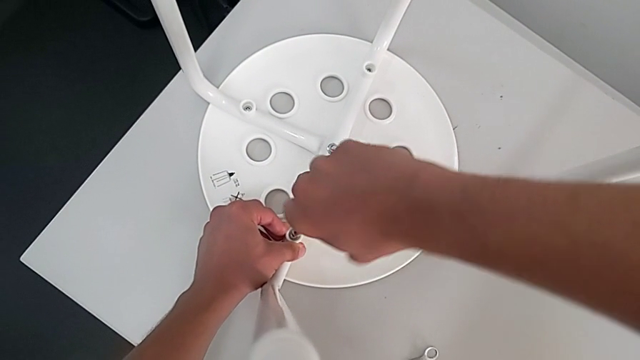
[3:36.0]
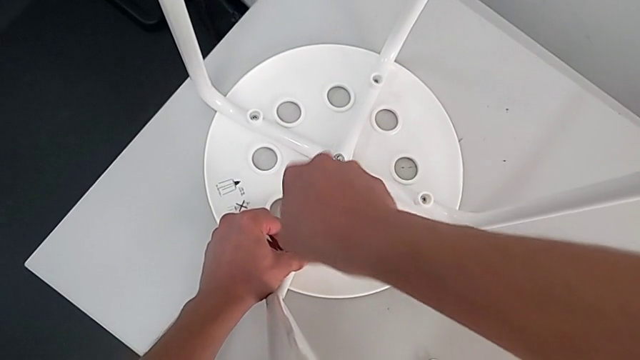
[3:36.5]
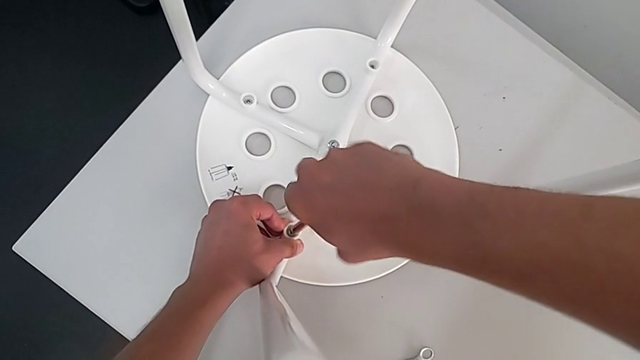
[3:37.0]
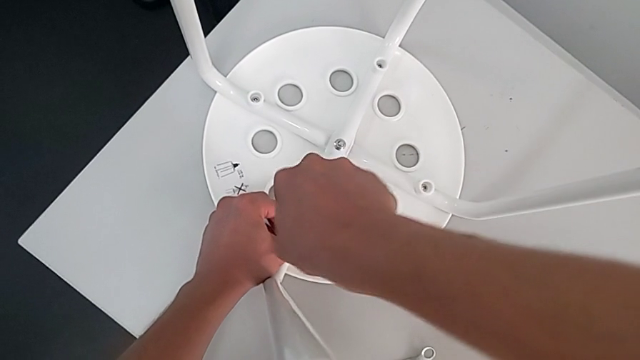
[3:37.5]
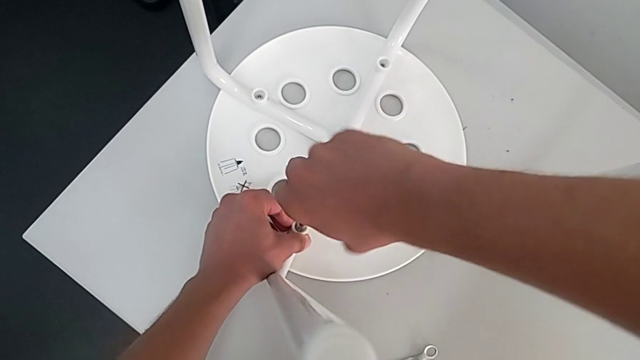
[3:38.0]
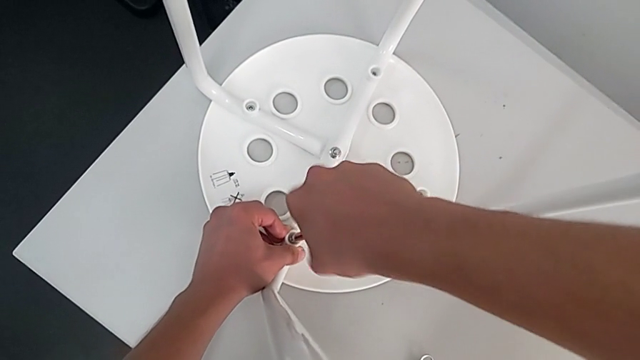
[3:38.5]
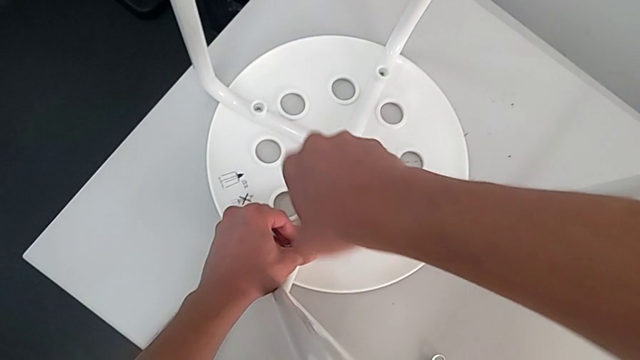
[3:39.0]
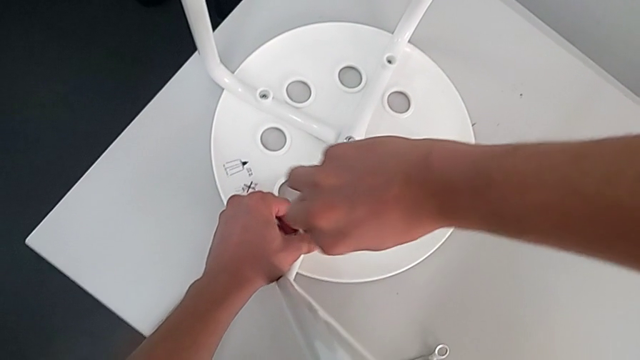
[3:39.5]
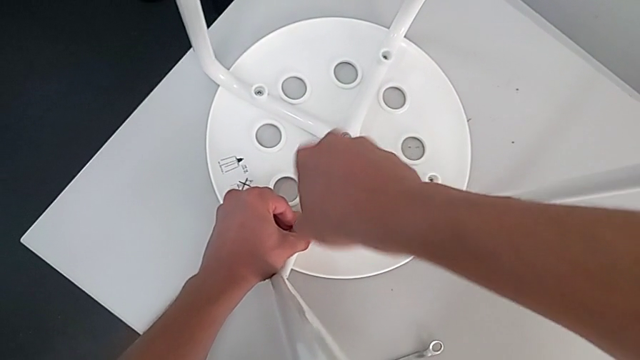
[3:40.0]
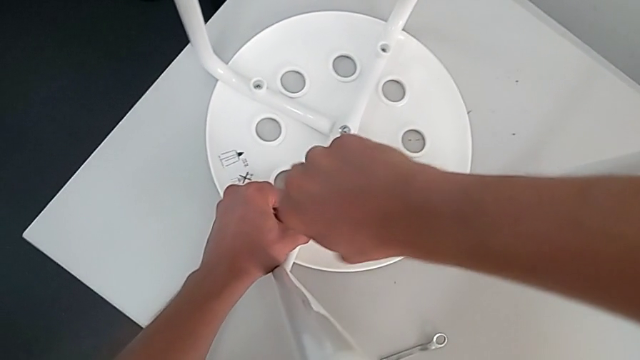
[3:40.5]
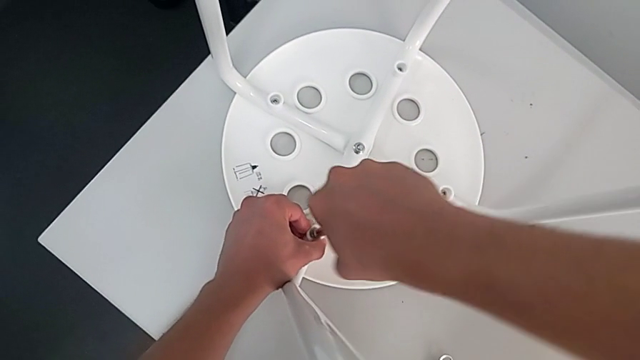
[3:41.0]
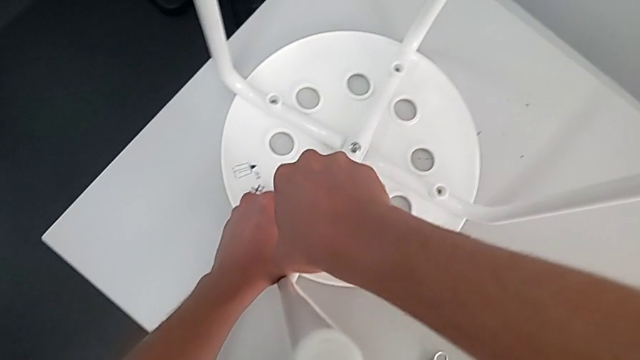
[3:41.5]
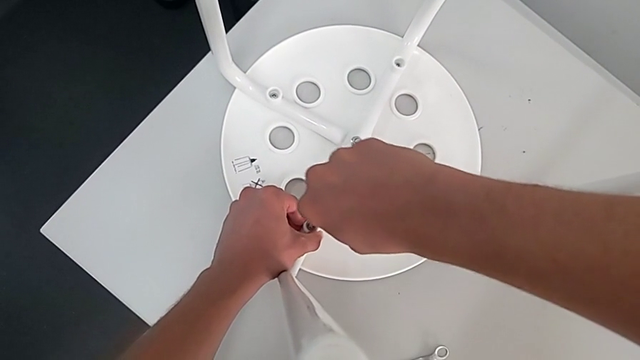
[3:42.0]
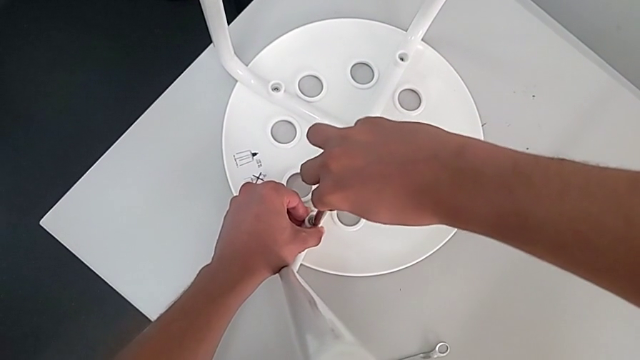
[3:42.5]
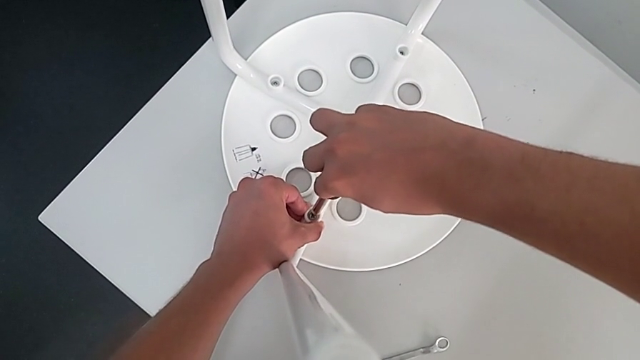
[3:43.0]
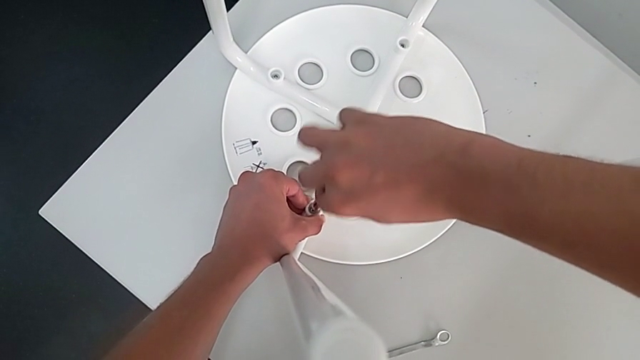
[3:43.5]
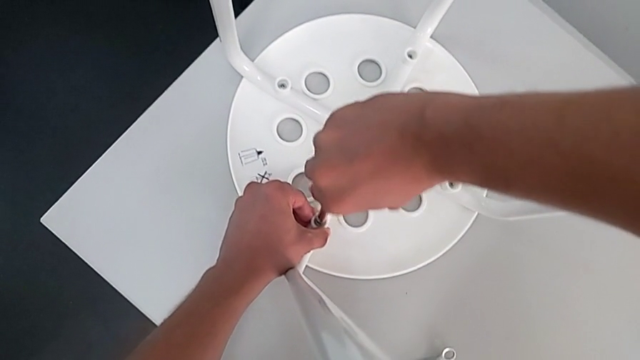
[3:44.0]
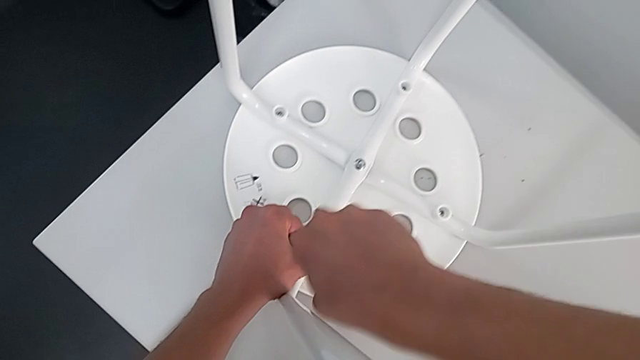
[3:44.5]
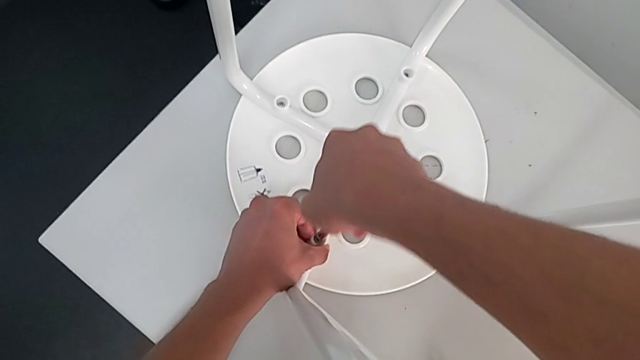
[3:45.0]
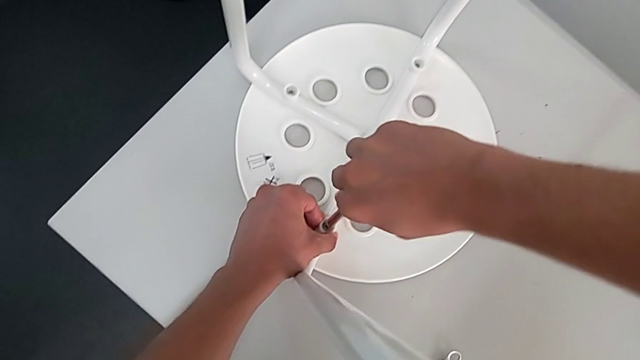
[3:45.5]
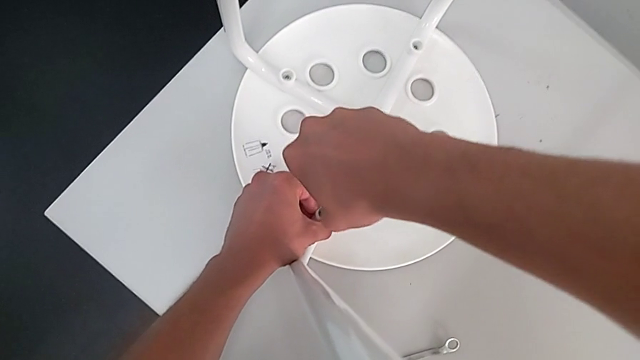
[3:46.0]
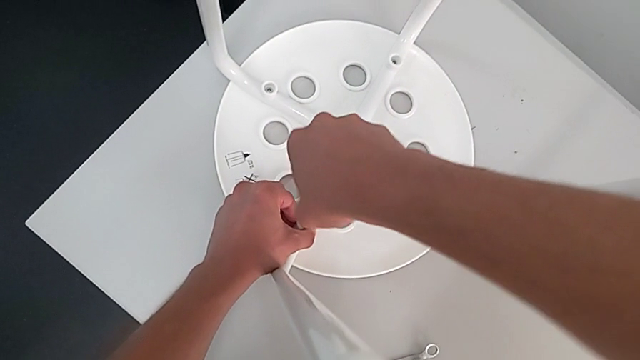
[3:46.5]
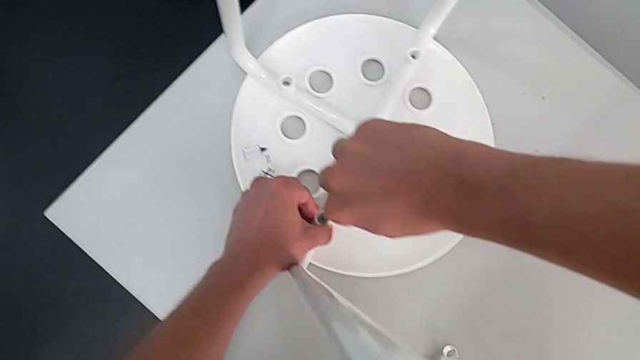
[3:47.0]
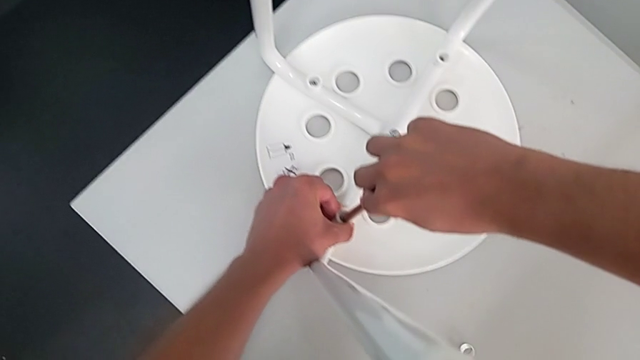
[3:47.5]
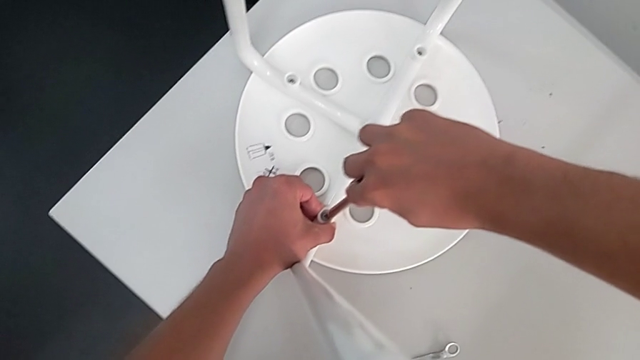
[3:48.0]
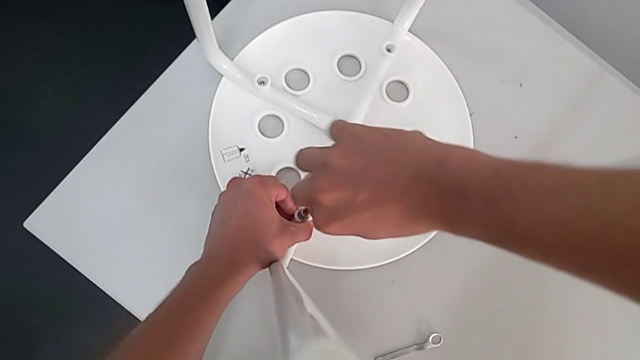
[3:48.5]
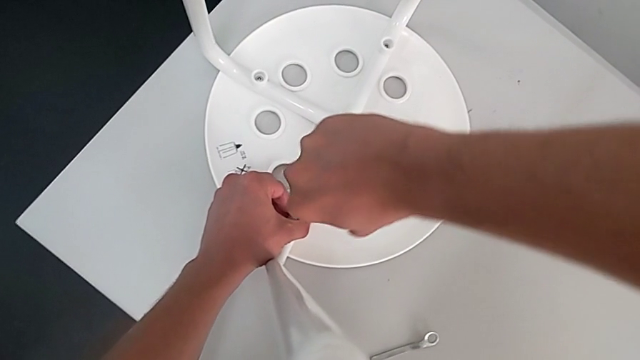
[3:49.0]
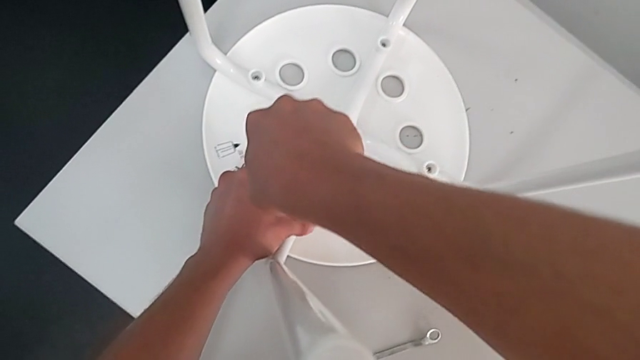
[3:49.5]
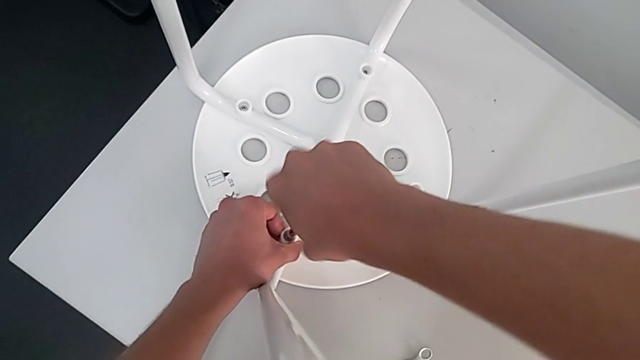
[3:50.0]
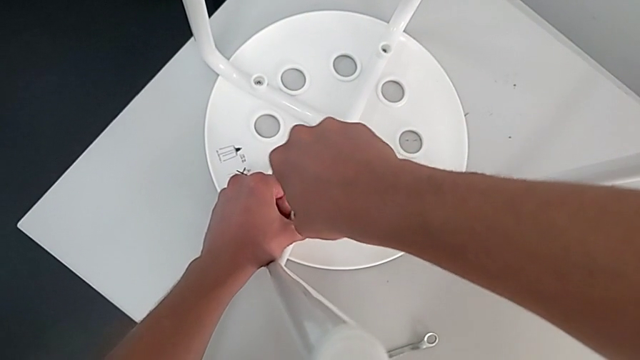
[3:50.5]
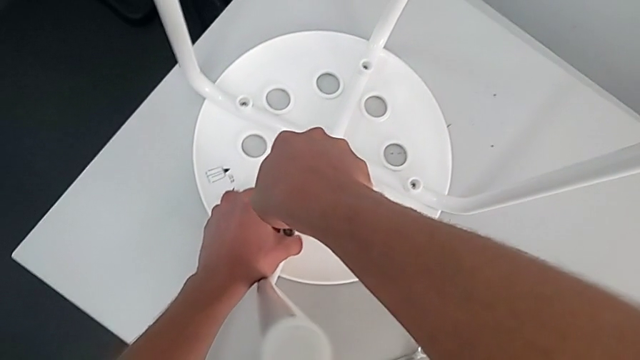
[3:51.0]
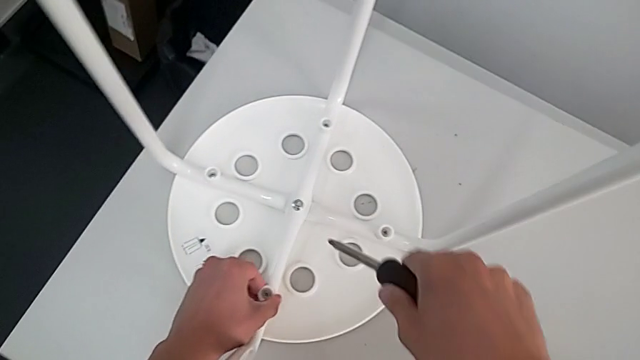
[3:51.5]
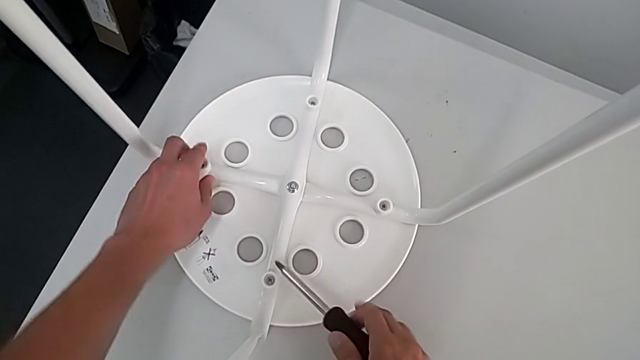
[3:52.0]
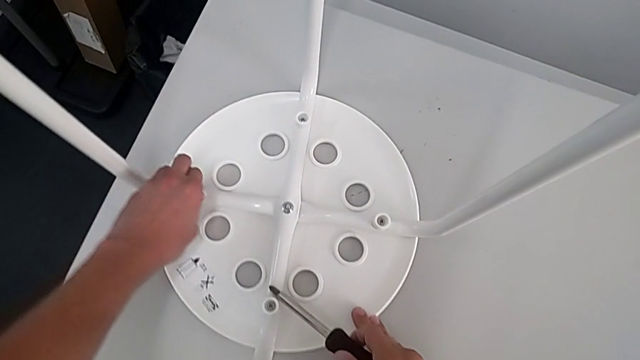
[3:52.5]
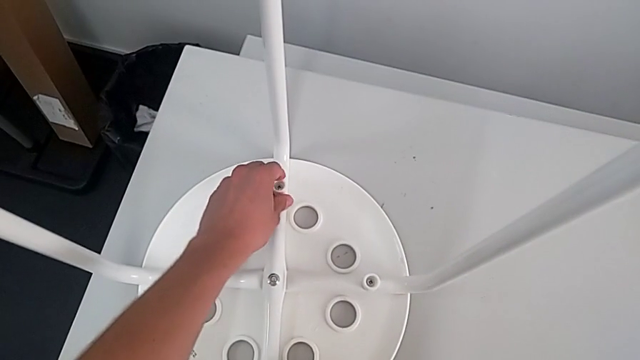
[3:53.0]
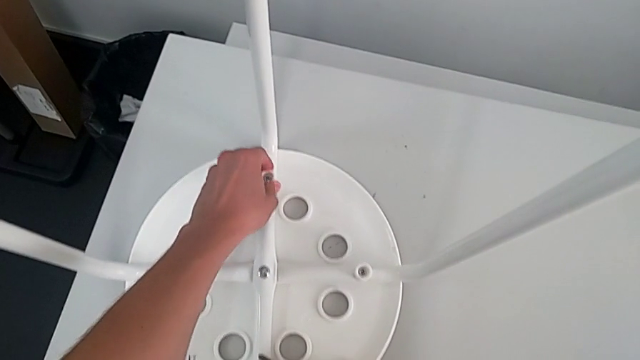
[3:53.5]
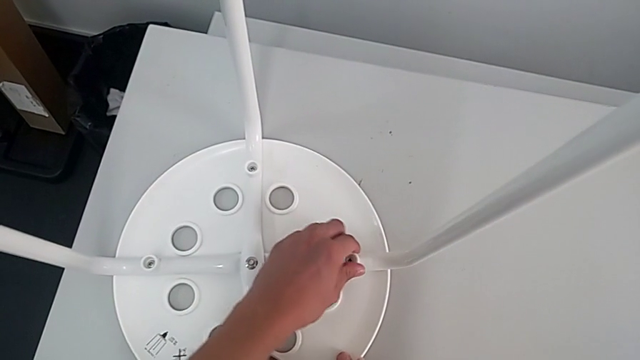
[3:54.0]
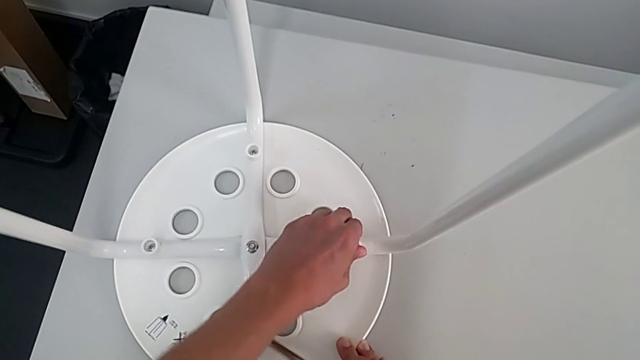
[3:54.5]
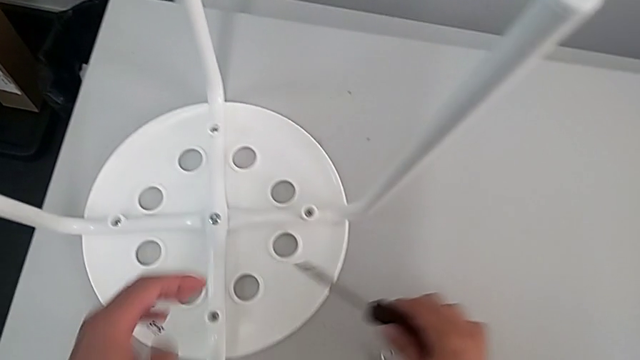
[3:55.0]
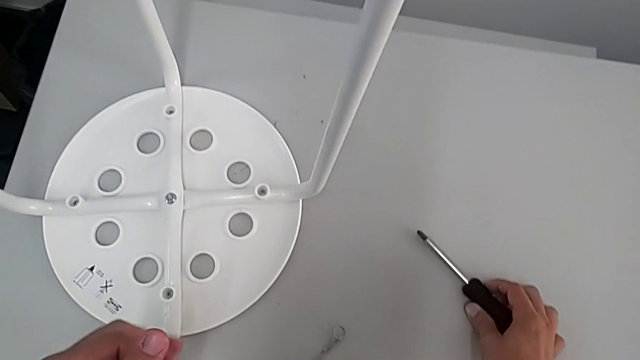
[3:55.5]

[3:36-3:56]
The camera wearer is assembling the leg into the seat. They keep screwing the fourth screw, withdraw the screwdriver, inspect the screw, inspect the washer and place the screwdriver.

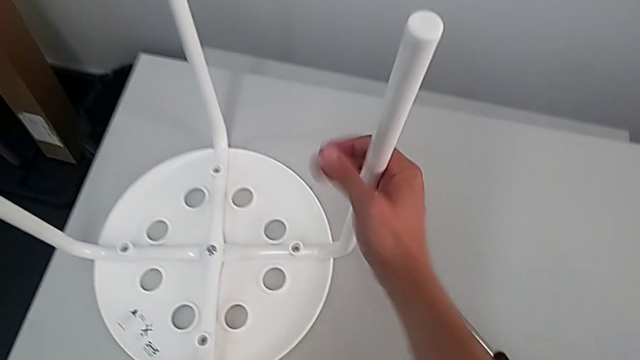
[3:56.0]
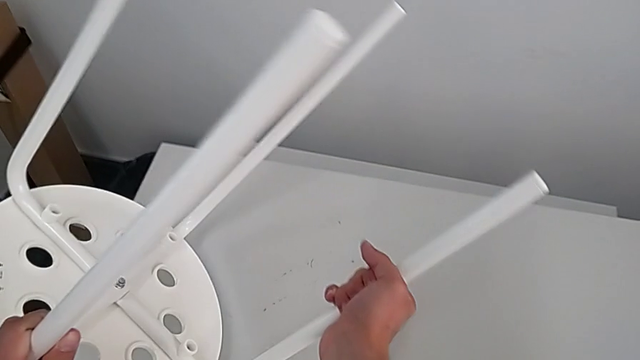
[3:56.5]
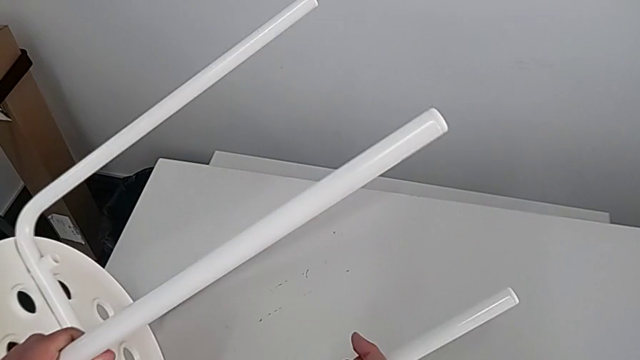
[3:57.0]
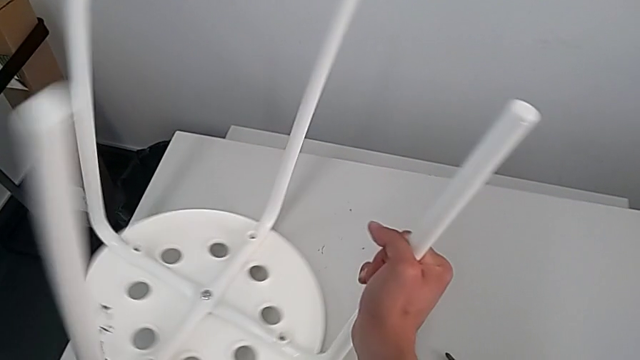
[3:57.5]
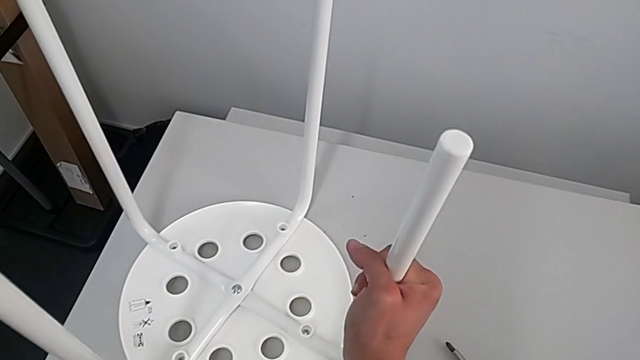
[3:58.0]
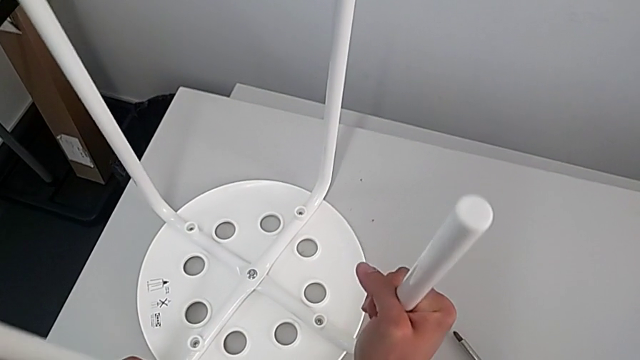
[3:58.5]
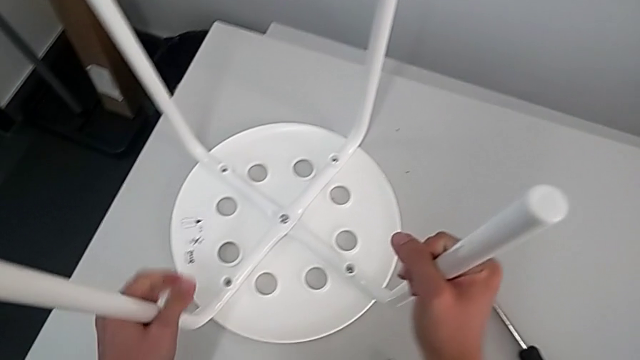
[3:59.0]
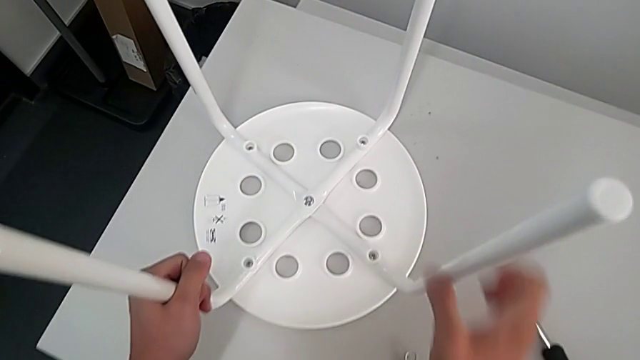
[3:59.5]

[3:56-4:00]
The camera wearer is tightening the hex nut in the middle and standing the chair. They wrongly rotate the stool, place it and begin to wrongly inspect the middle hex nut.
